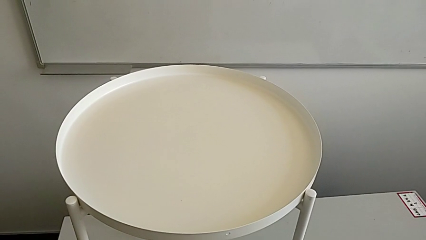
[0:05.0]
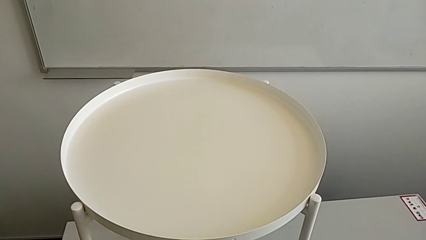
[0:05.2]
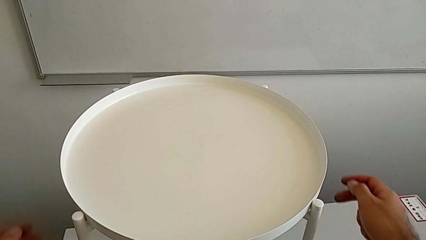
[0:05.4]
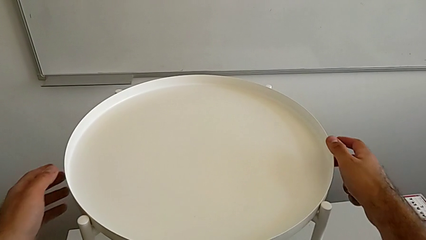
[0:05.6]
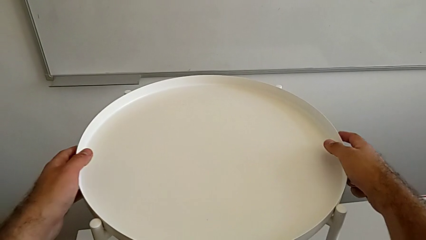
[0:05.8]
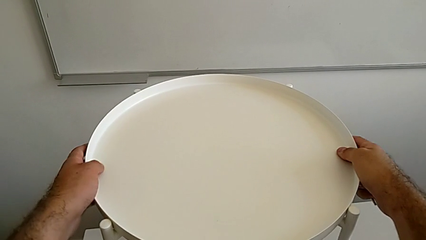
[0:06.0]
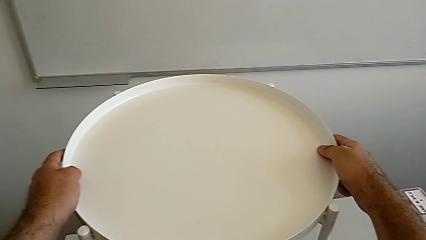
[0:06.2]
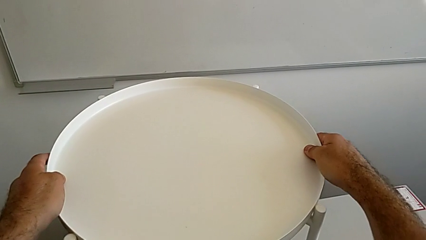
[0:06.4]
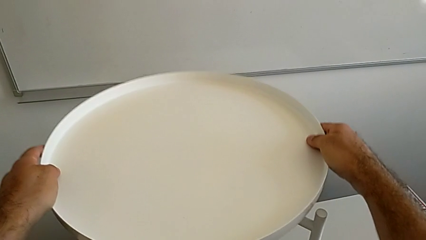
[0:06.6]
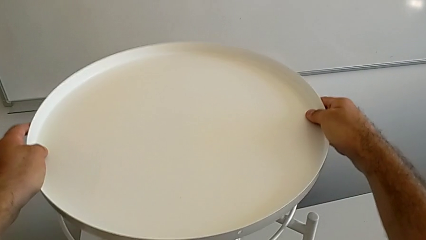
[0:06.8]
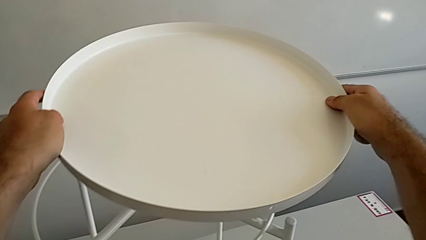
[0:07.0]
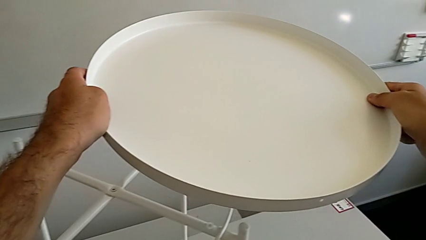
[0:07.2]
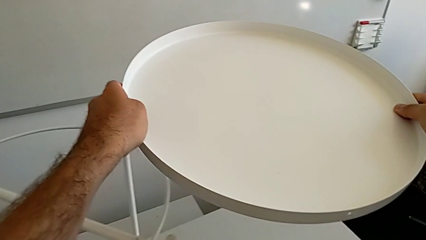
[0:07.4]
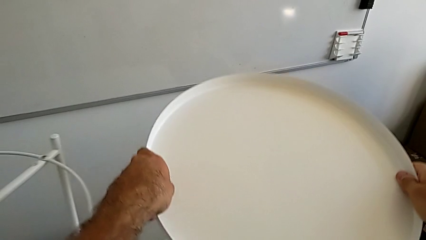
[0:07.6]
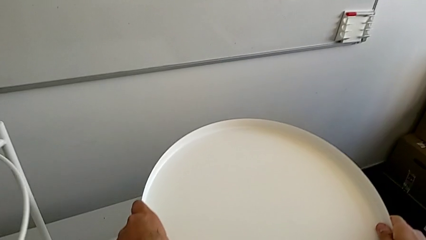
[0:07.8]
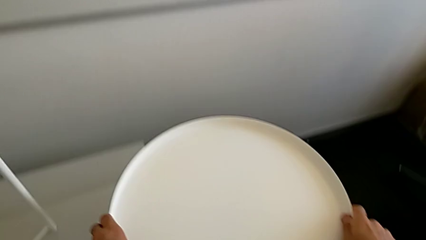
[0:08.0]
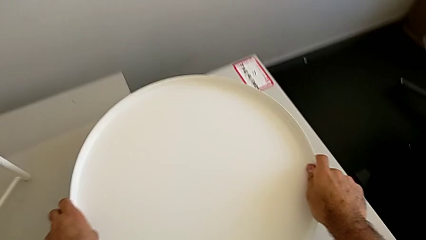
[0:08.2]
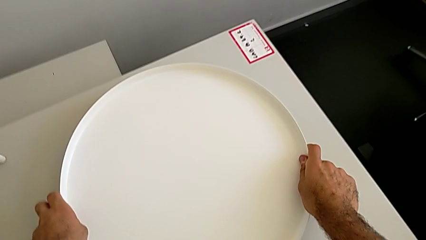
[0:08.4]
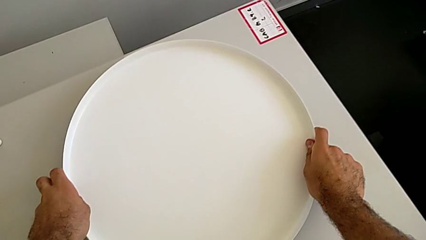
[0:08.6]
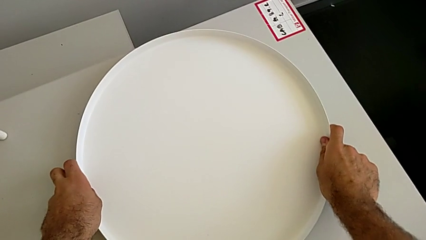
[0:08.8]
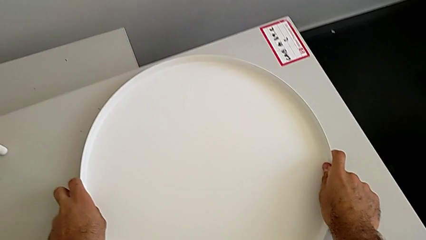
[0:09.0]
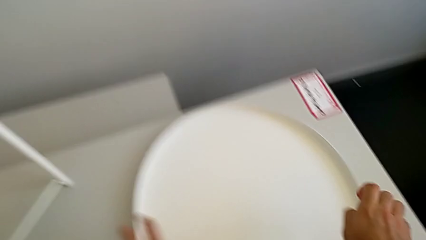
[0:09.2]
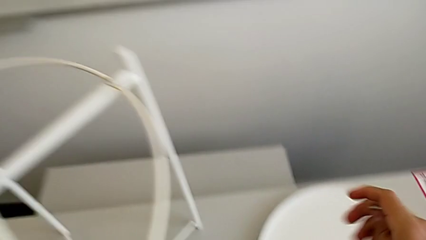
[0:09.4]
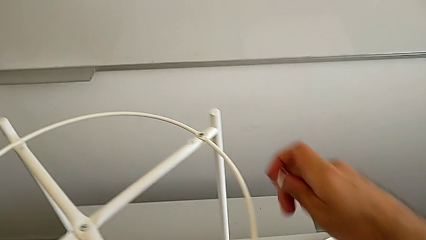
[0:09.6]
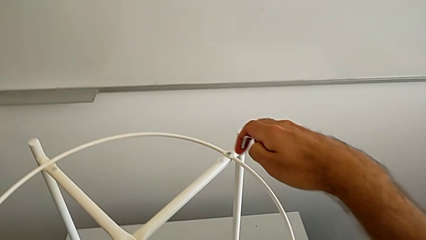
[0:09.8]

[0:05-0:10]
The camera wearer removes the tray. They grab the tray, disassemble it and place it.

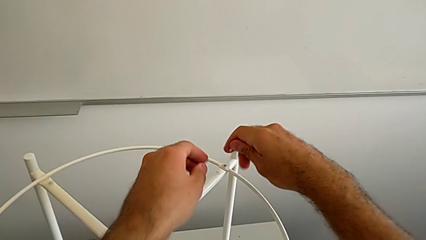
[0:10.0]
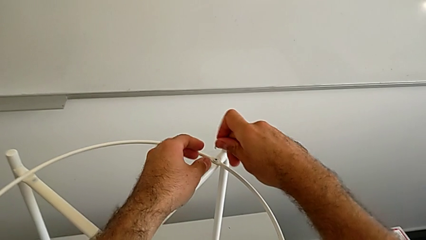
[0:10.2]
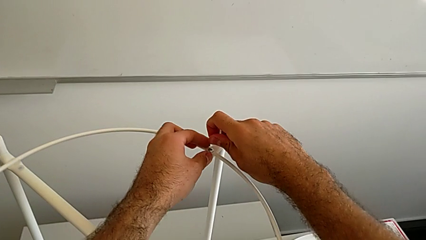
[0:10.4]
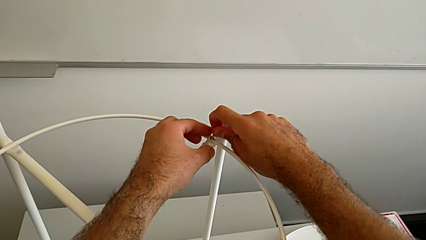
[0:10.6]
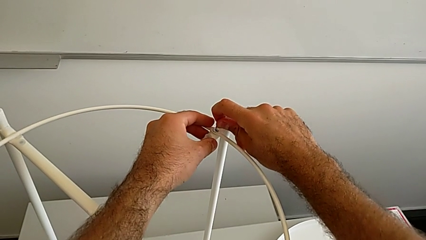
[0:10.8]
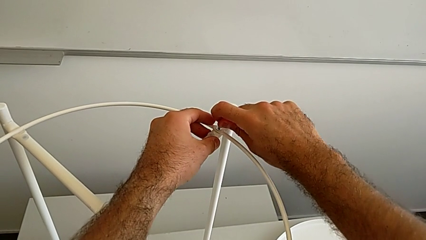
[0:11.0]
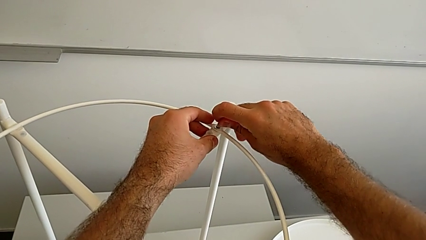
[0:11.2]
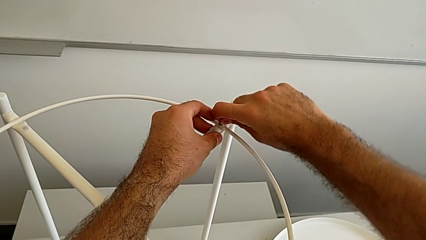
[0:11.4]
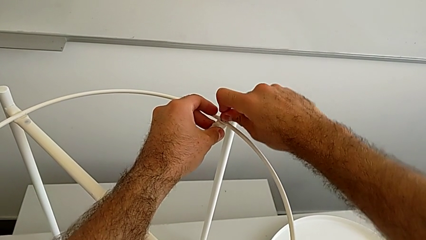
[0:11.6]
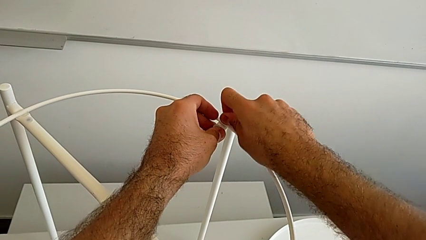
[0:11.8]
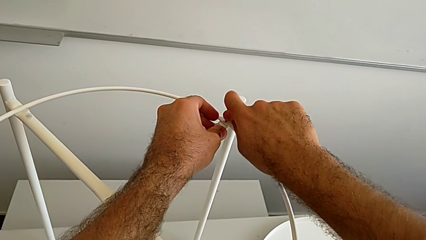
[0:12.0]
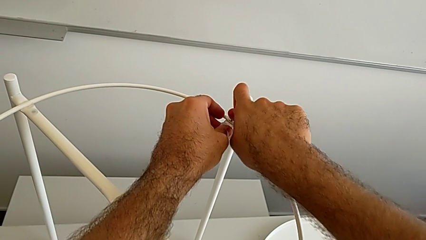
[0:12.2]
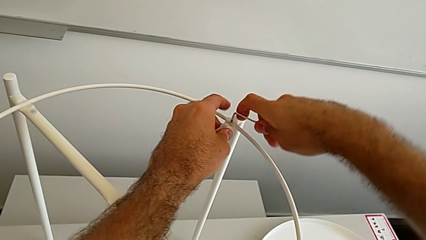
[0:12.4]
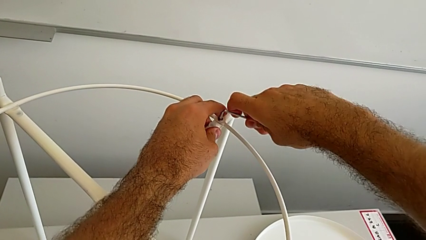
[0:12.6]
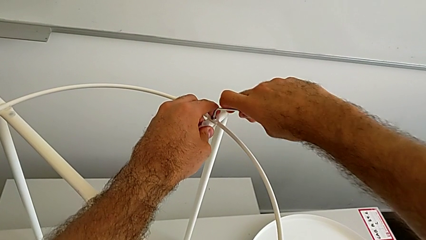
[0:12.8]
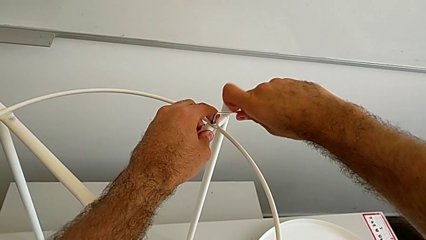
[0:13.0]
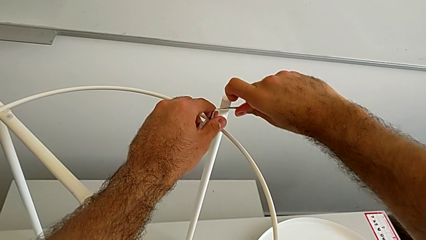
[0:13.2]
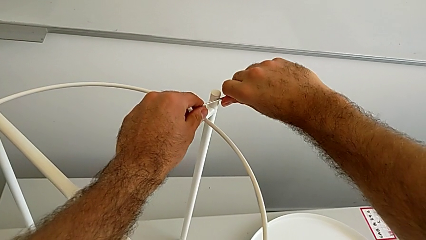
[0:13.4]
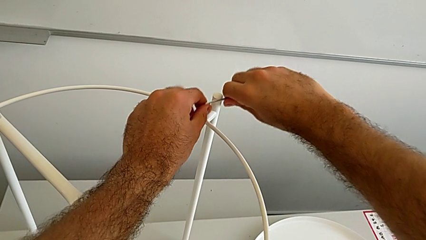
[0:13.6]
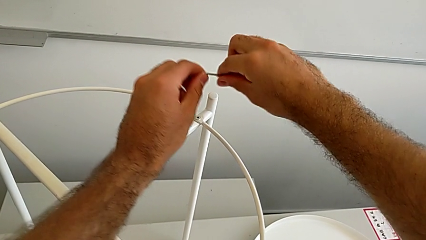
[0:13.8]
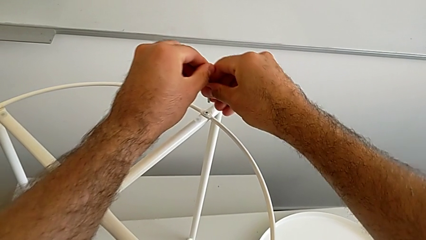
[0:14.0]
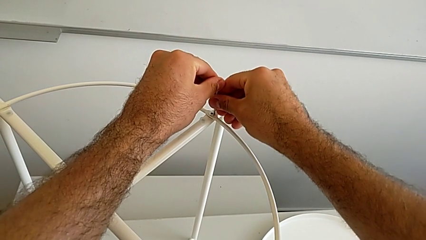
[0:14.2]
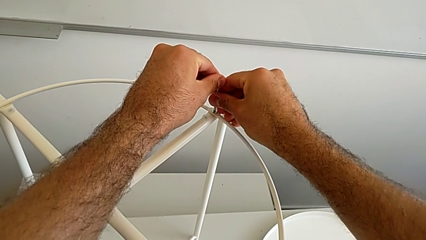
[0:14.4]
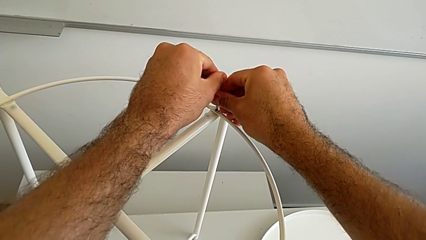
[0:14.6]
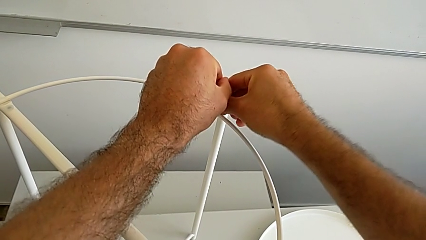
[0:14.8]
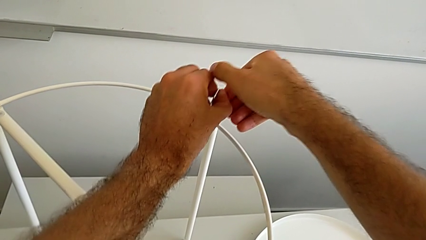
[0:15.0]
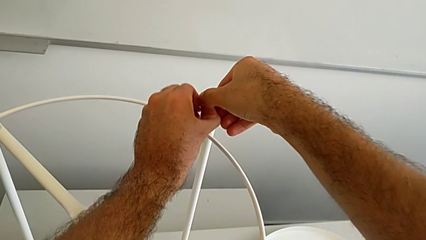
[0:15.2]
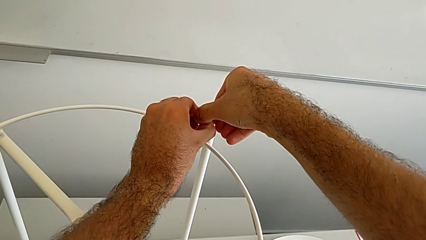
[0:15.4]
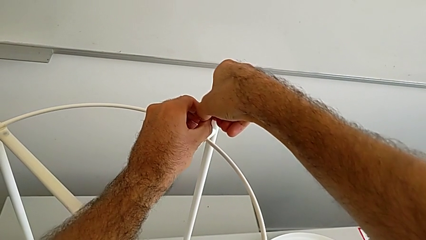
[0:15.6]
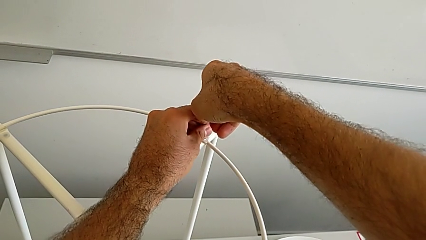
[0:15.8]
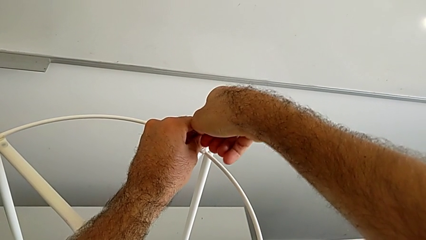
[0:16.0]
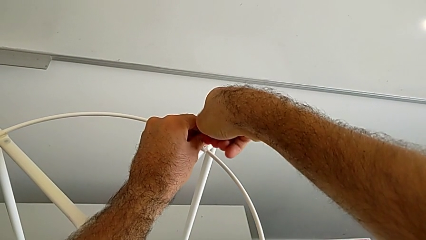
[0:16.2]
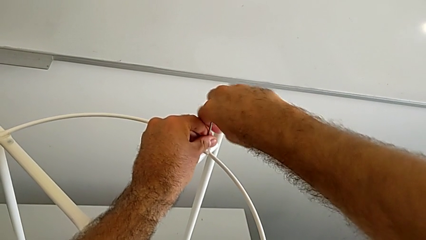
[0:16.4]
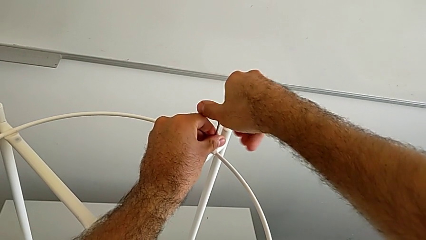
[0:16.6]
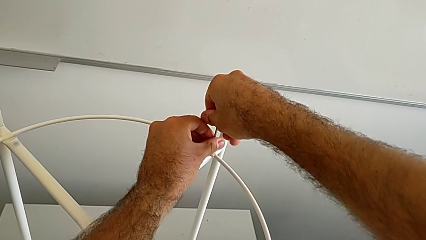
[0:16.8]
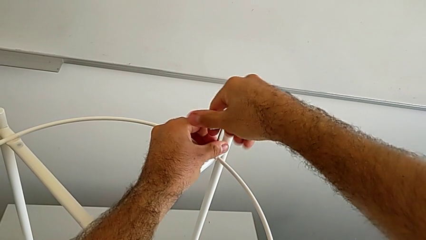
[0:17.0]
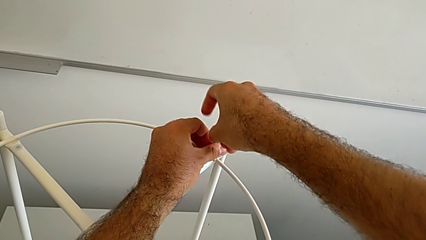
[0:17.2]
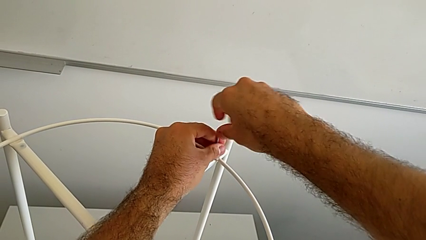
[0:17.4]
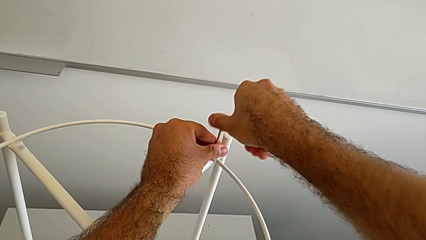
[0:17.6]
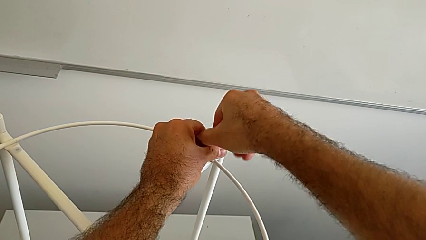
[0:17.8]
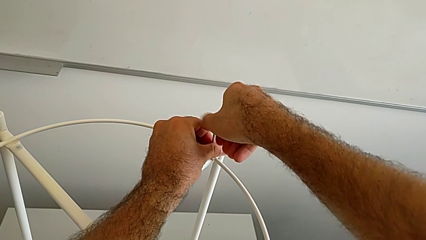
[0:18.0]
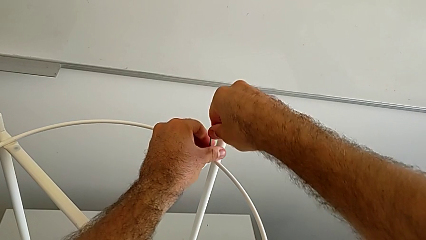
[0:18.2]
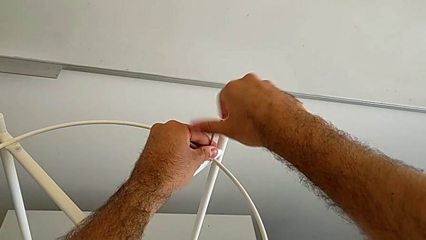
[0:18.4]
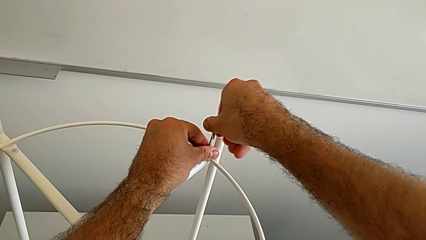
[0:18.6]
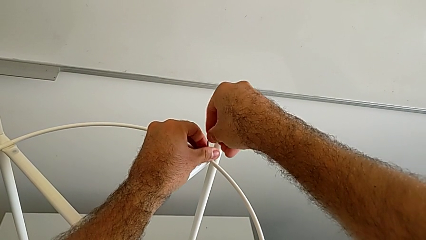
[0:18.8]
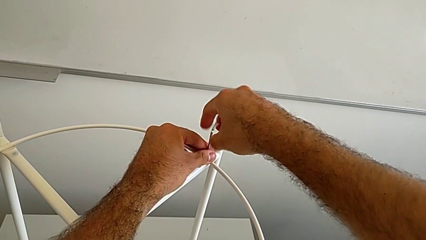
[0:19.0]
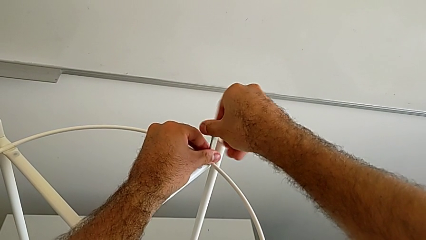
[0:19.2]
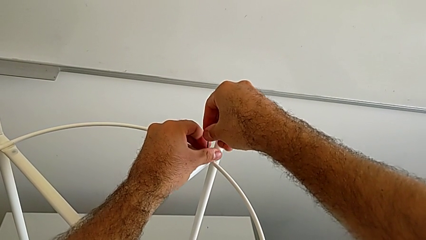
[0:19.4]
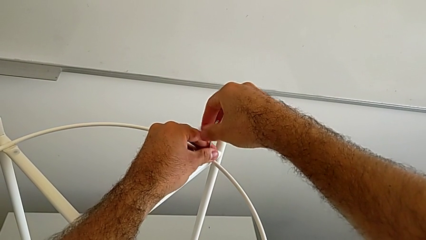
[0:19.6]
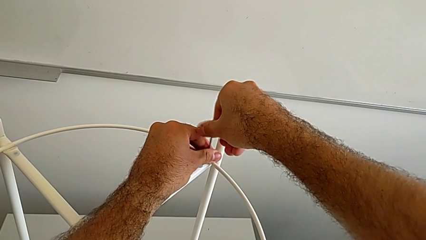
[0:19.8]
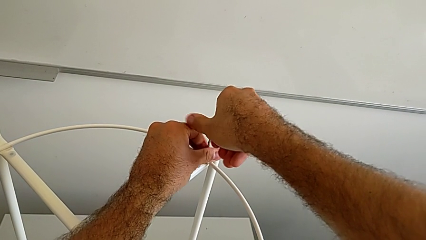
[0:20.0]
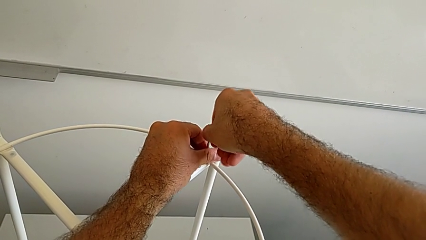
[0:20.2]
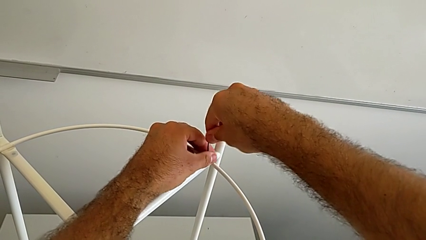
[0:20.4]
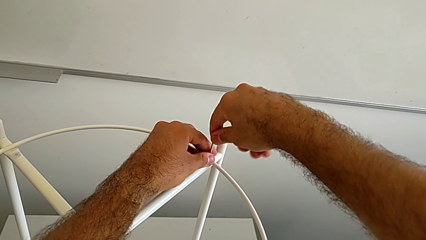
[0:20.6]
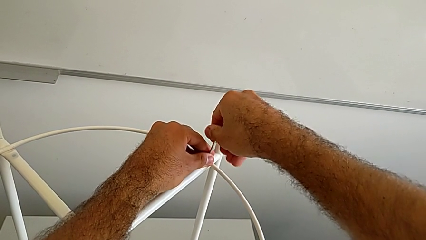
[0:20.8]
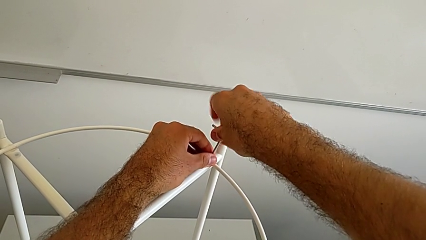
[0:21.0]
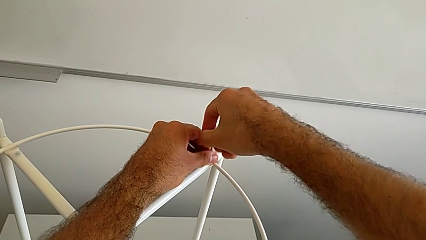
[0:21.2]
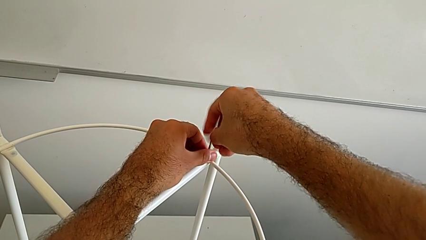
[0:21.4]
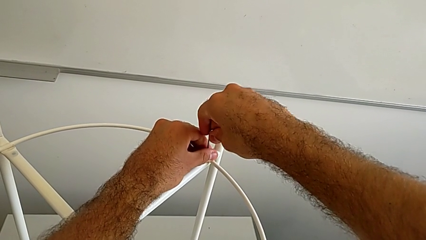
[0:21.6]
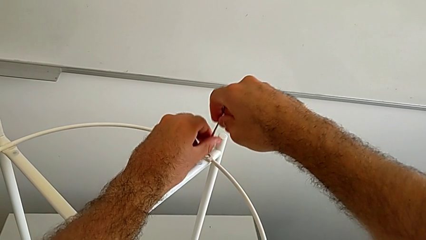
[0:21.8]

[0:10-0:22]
The camera wearer is disassembling the circle. They insert the Allen wrench, unscrew the hex socket head, withdraw the Allen wrench, rotate it, insert it, unscrew the hex socket head and disassemble it.
